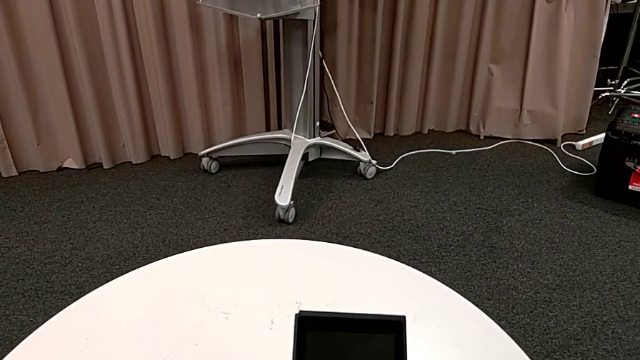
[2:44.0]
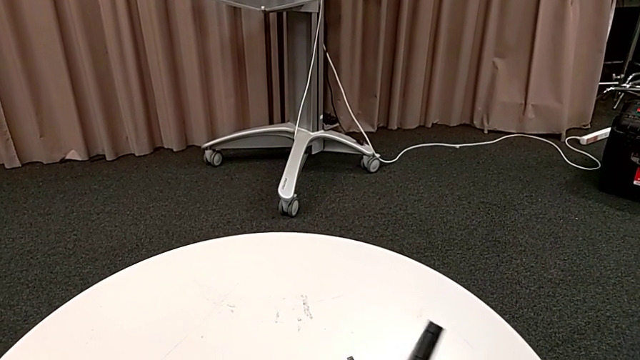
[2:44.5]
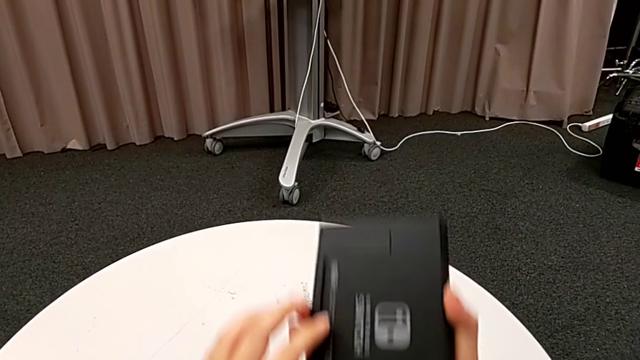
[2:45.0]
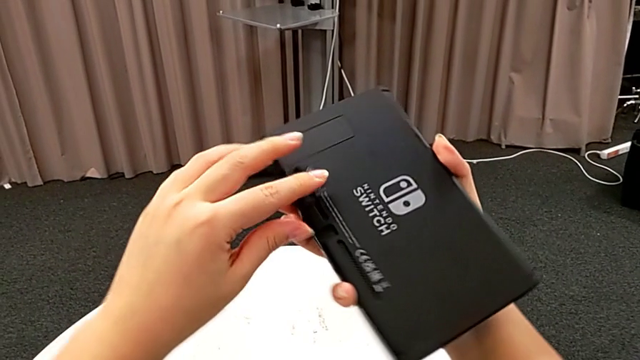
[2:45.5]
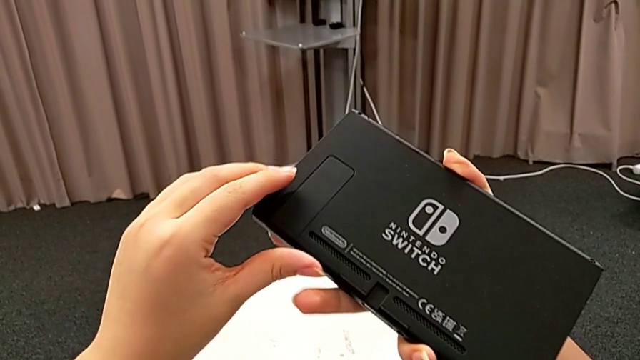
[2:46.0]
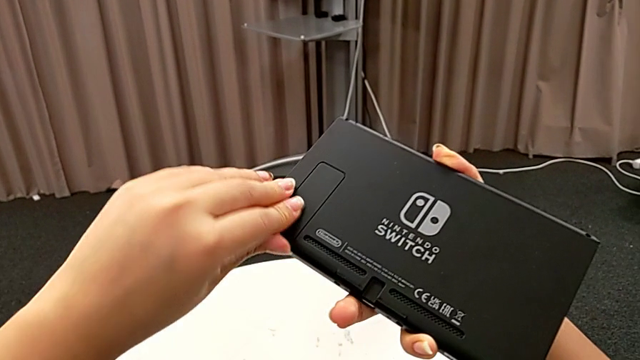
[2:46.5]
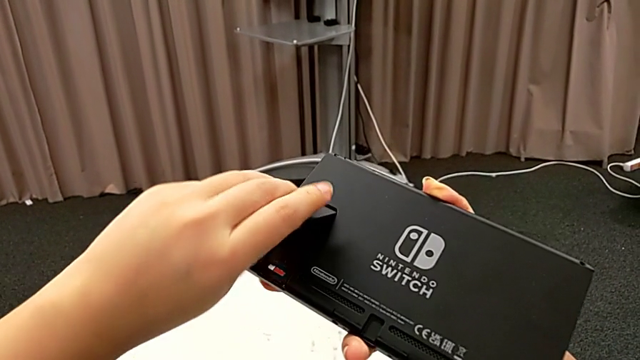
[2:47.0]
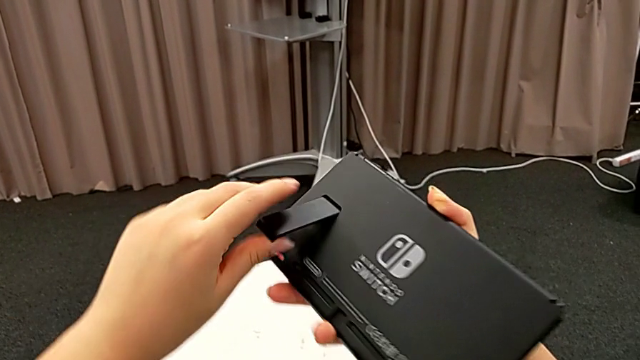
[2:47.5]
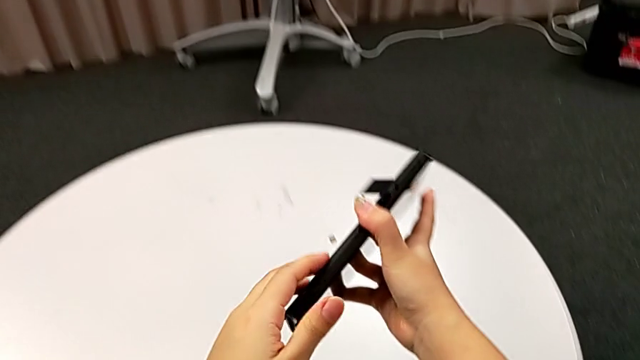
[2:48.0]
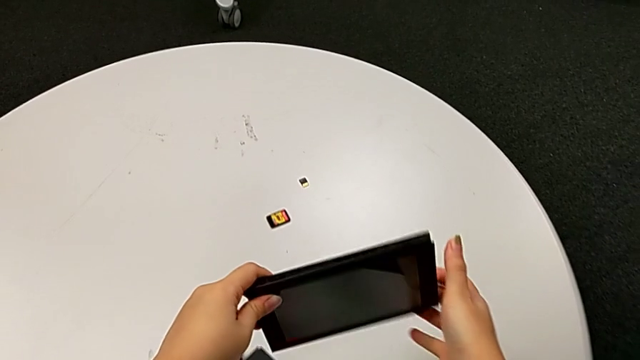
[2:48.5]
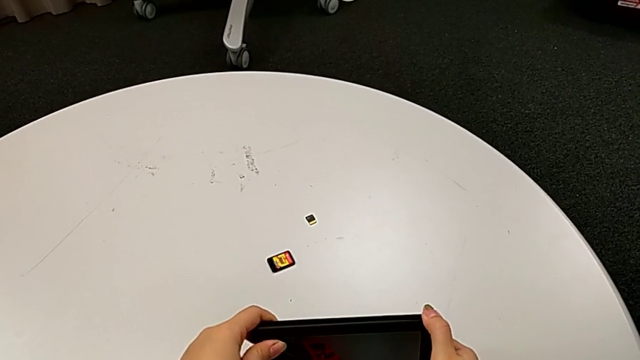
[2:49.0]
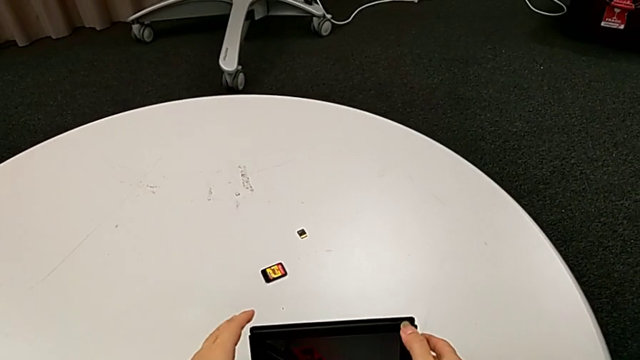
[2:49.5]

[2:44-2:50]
The instructor opens the Nintendo Switch kickstand and places it on the table. They grab the Nintendo Switch, open the kickstand and place the Nintendo Switch.

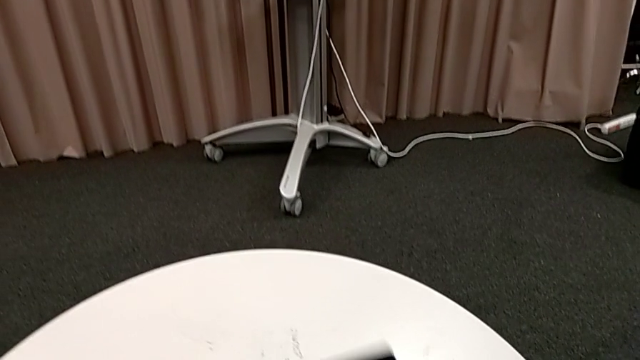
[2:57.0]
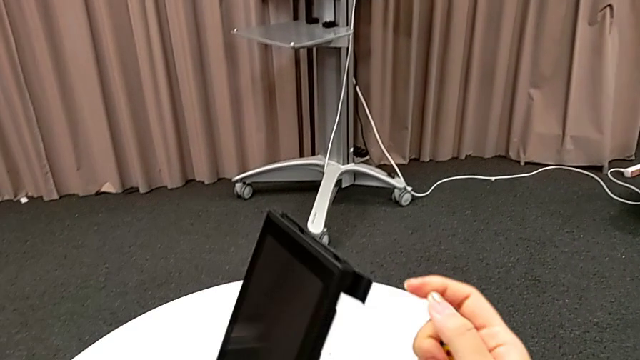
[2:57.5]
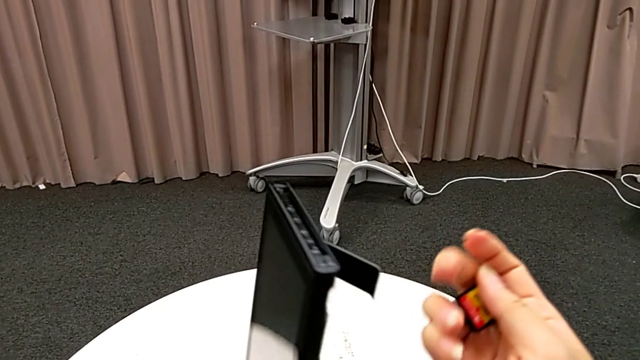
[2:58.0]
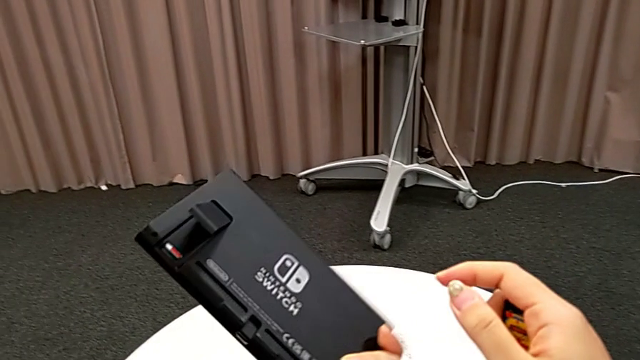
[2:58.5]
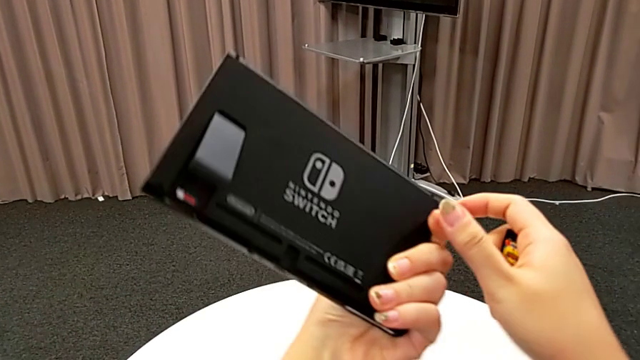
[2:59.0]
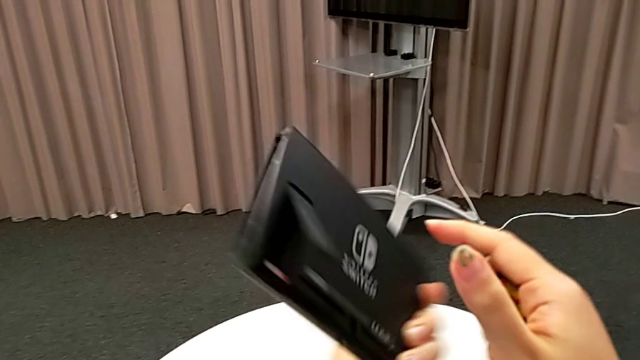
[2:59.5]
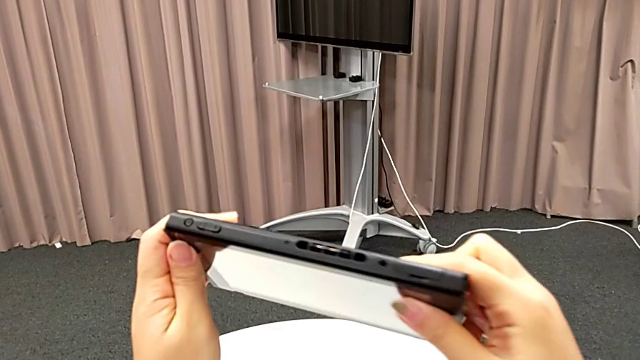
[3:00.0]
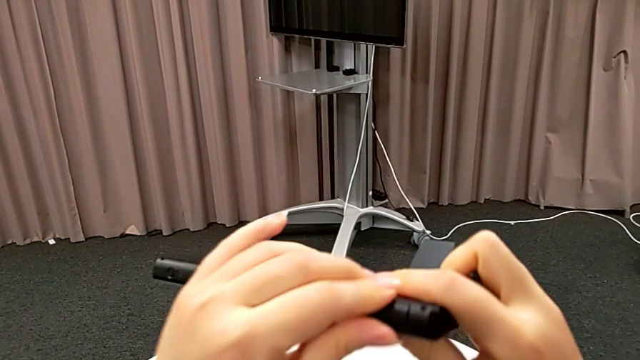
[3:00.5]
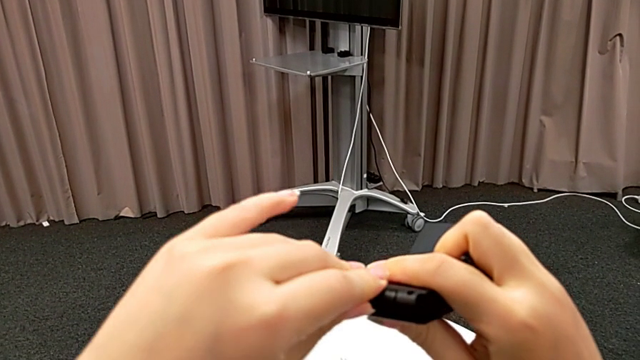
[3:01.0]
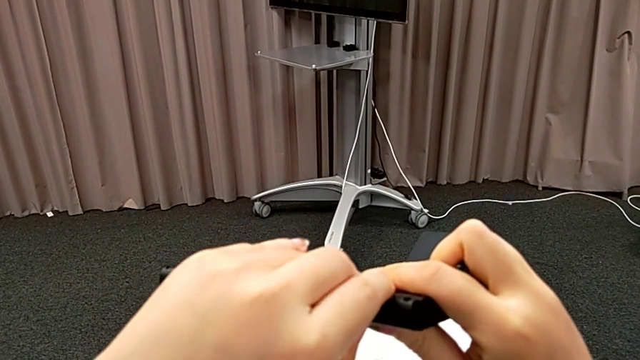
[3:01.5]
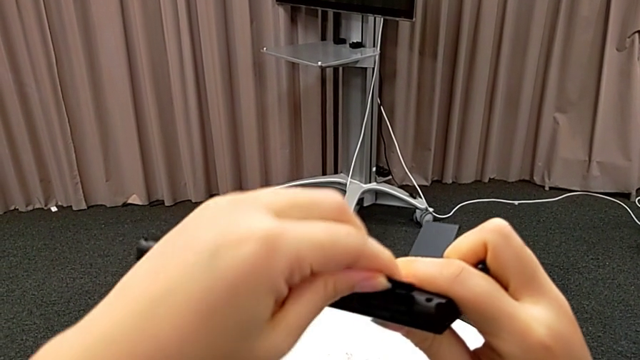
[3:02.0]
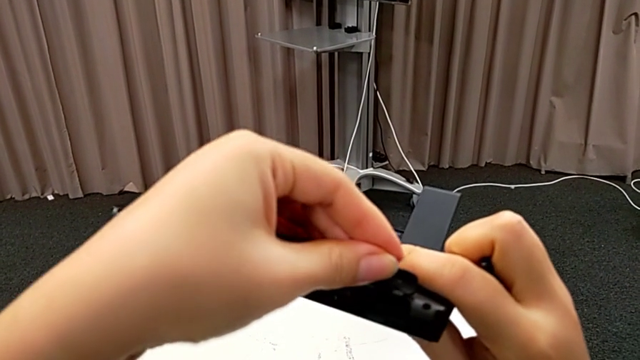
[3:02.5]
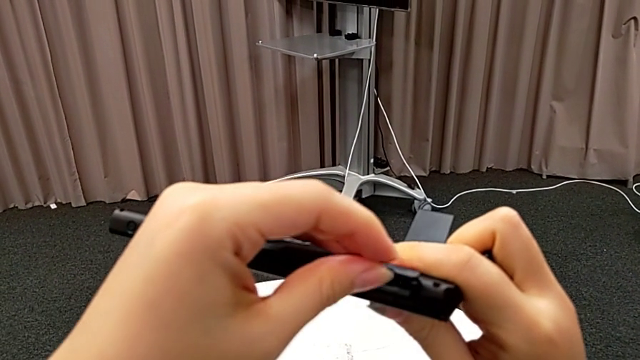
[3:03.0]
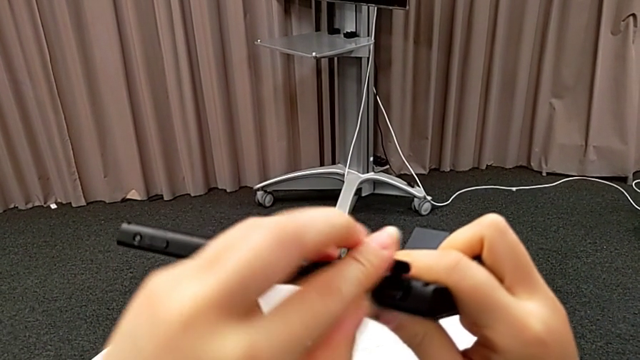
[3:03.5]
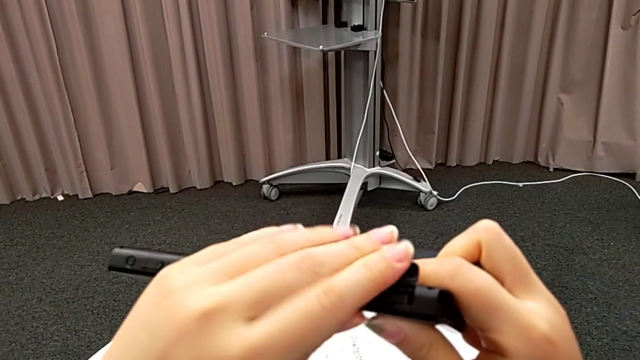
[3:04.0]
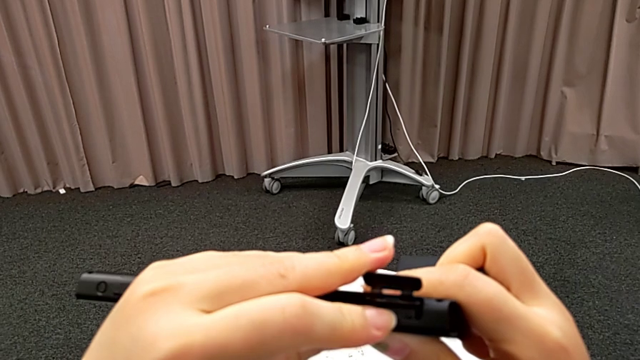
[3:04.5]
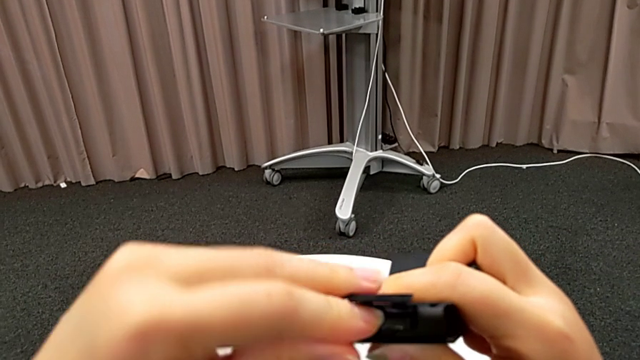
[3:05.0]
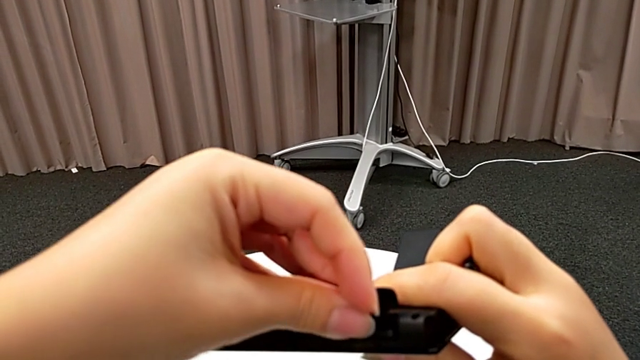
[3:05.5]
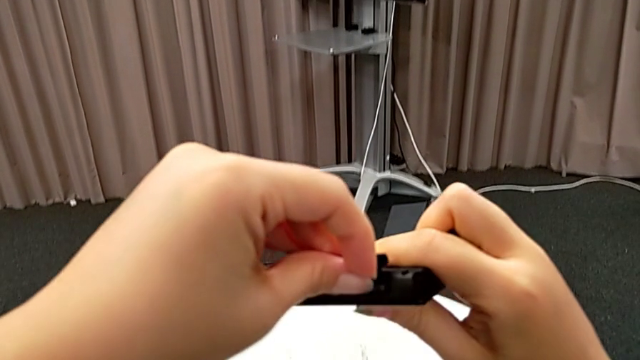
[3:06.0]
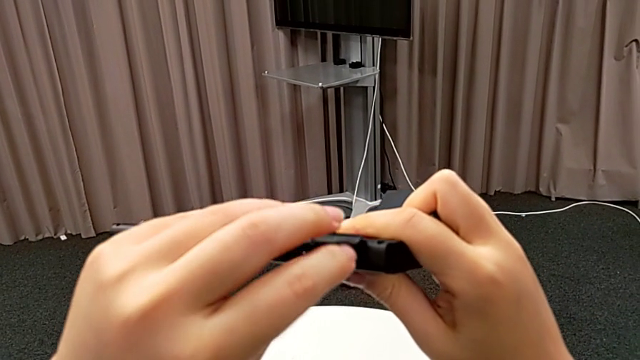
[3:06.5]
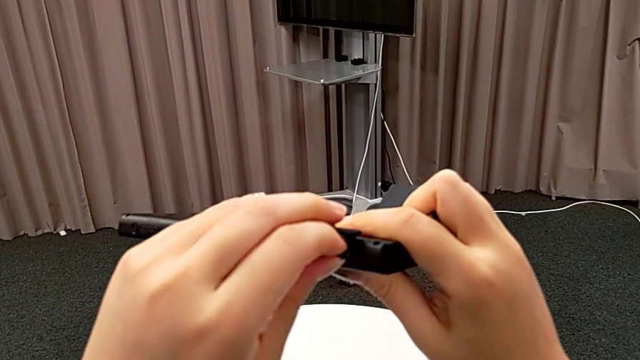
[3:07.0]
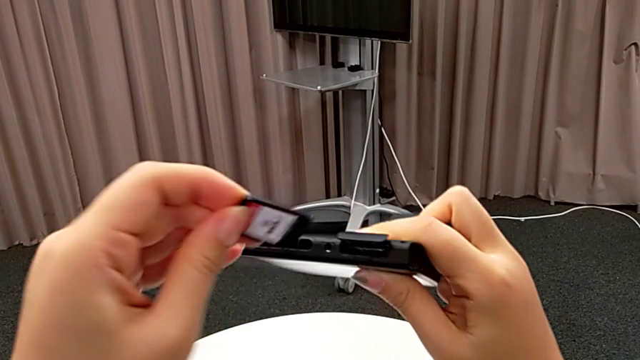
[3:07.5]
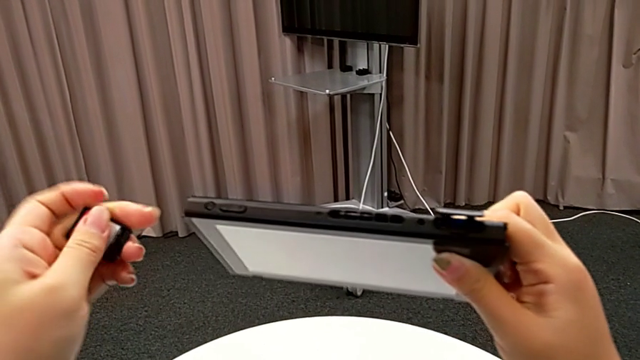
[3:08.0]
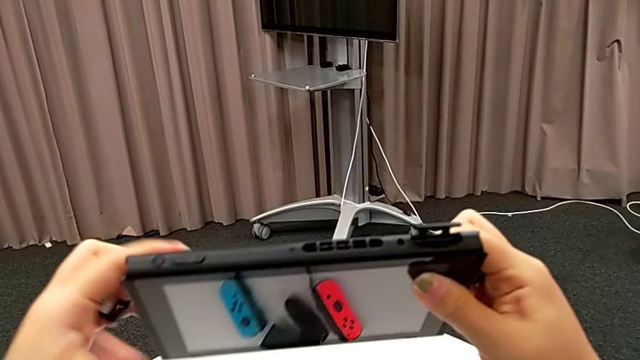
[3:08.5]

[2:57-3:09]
The camera wearer removes the game card from the slot on the back. They grab the Nintendo Switch twice, inspect it, flip it, open it and withdraw the old game card.

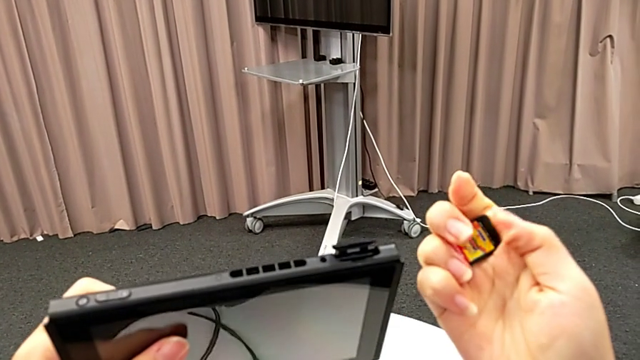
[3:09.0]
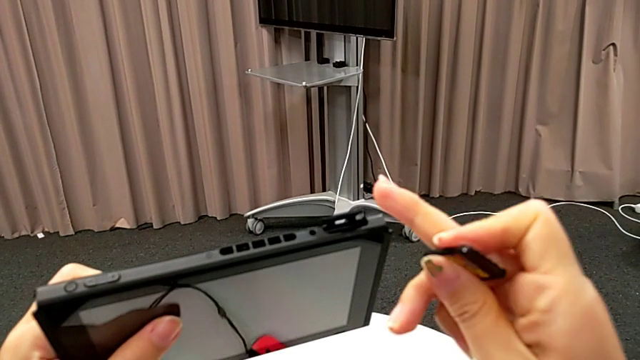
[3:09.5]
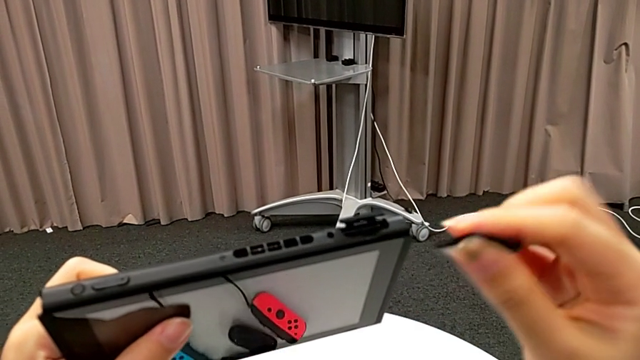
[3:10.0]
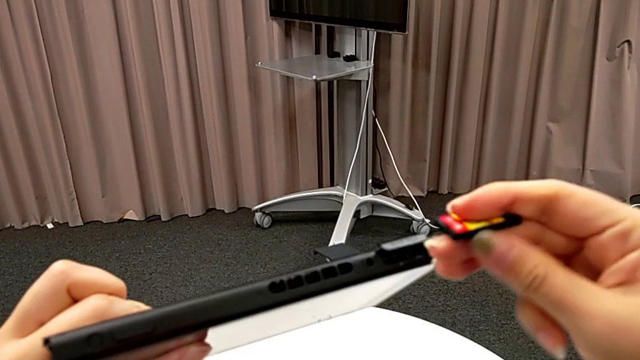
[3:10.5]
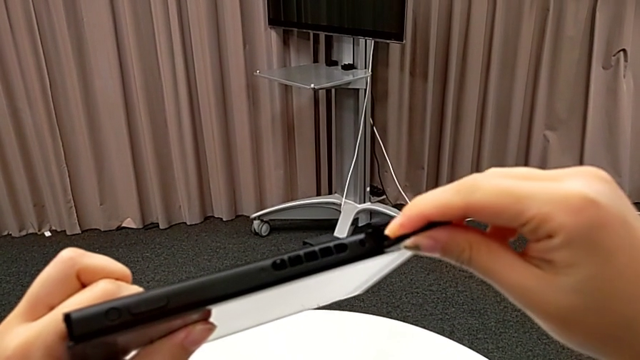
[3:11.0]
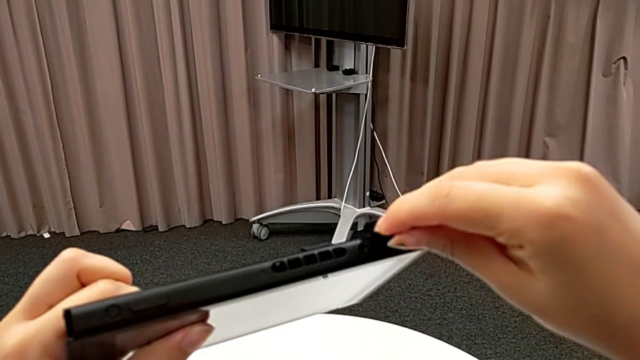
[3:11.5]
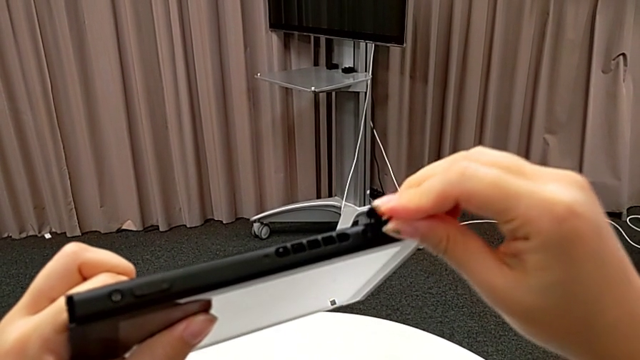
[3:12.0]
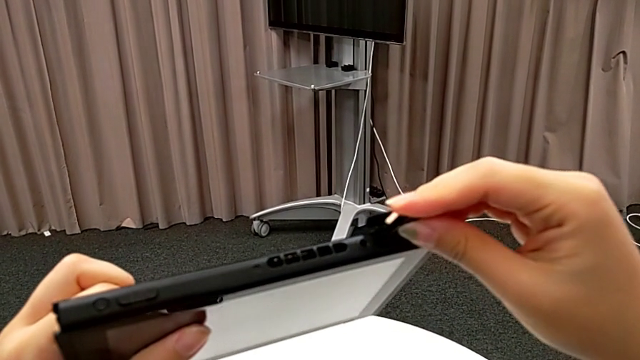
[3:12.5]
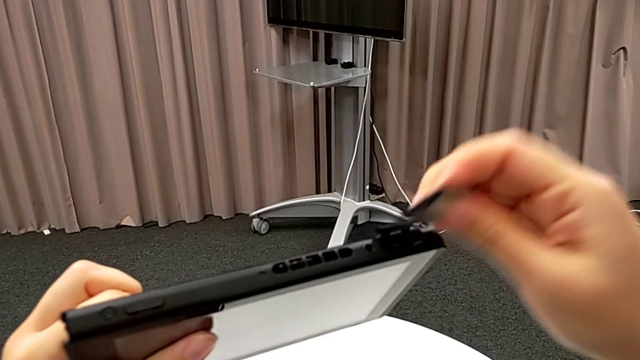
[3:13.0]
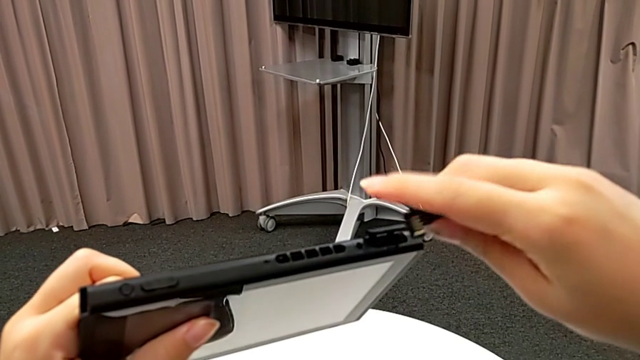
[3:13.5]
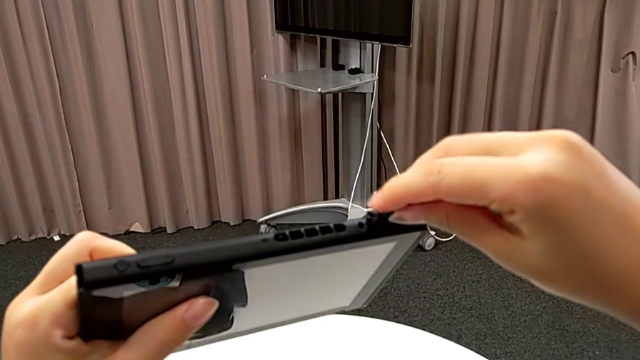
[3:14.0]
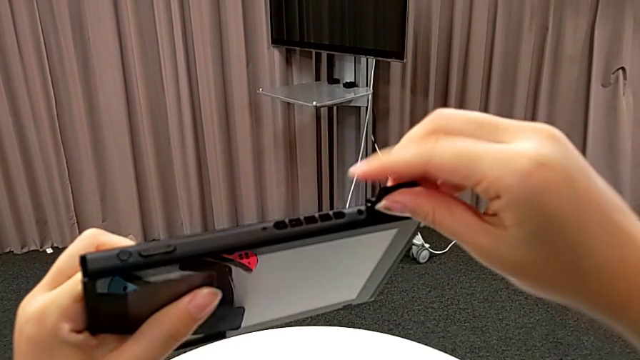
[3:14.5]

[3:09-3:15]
The camera wearer is inserting another game card into the slot on the back. They wrongly insert the new game card, inserting it the wrong way, and rotate it.
